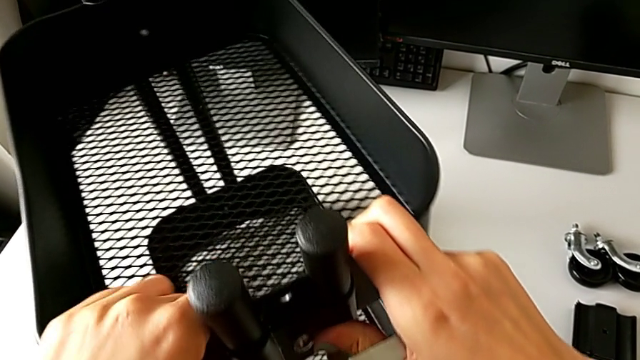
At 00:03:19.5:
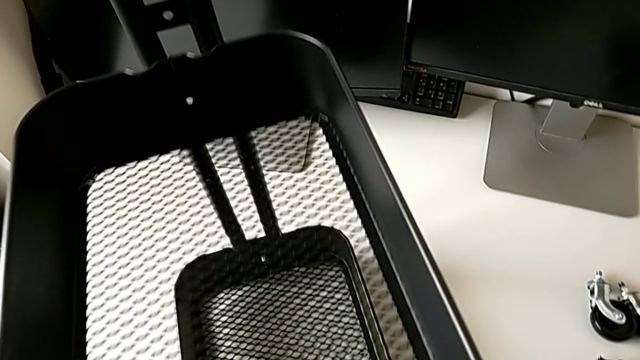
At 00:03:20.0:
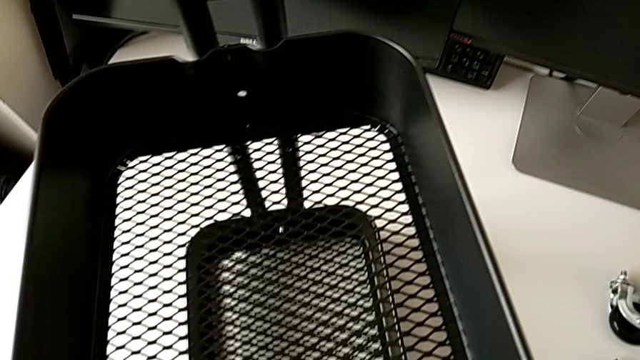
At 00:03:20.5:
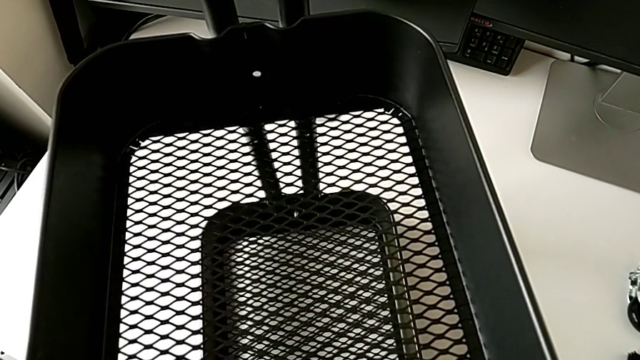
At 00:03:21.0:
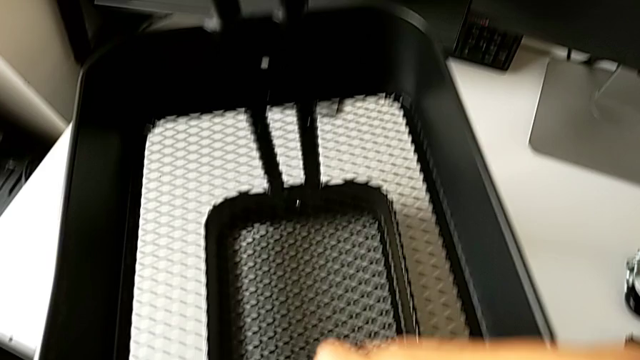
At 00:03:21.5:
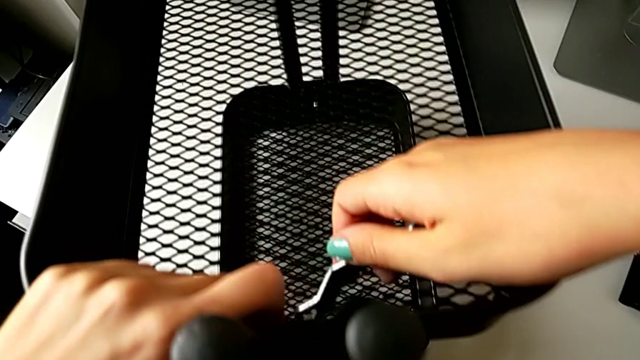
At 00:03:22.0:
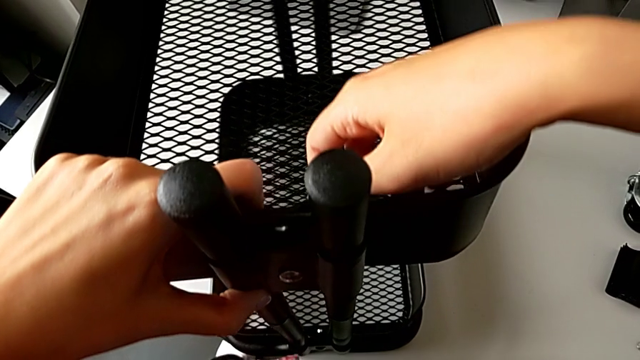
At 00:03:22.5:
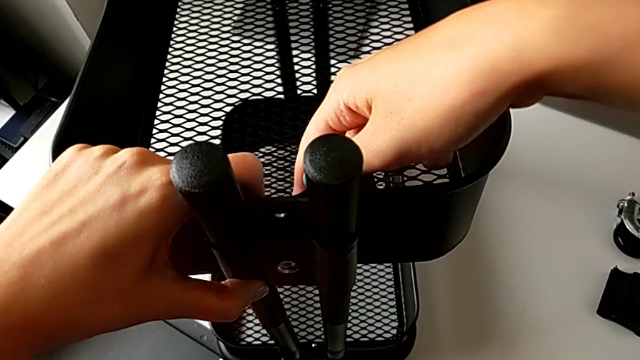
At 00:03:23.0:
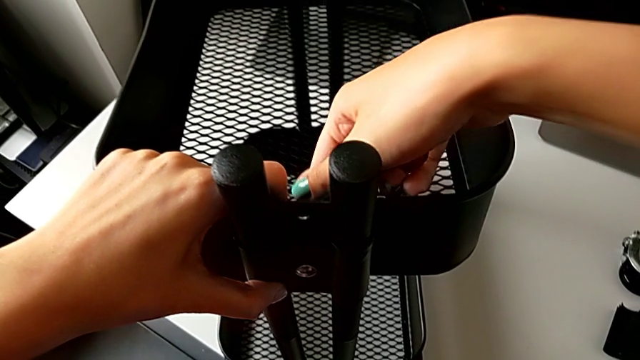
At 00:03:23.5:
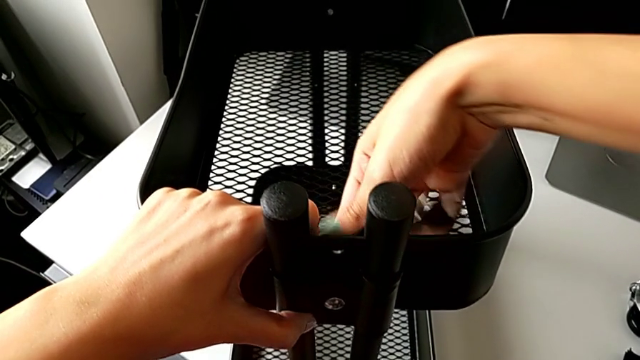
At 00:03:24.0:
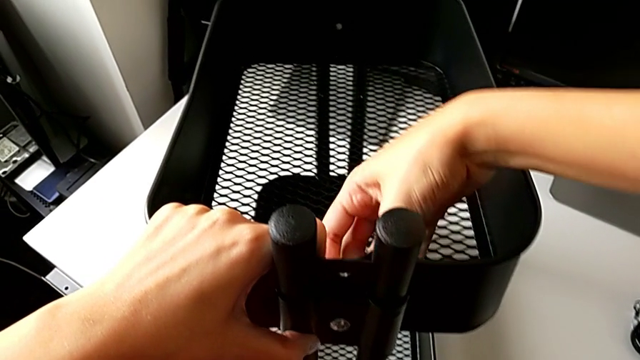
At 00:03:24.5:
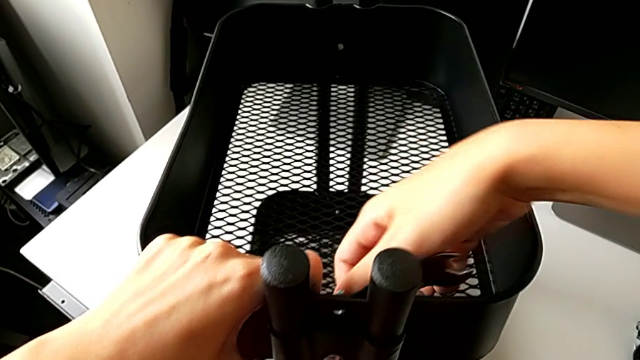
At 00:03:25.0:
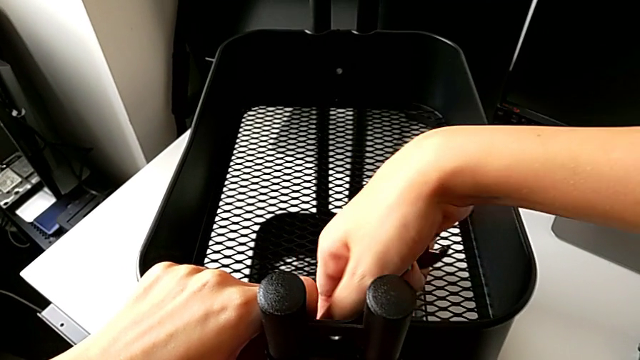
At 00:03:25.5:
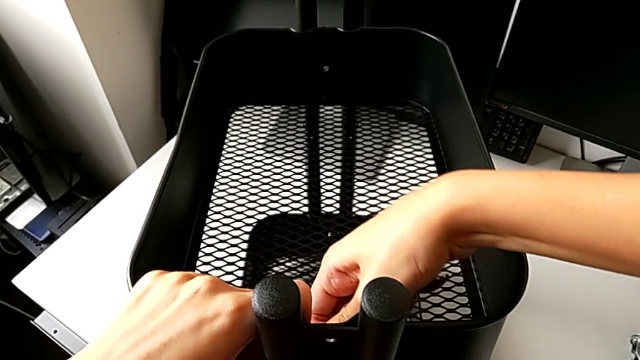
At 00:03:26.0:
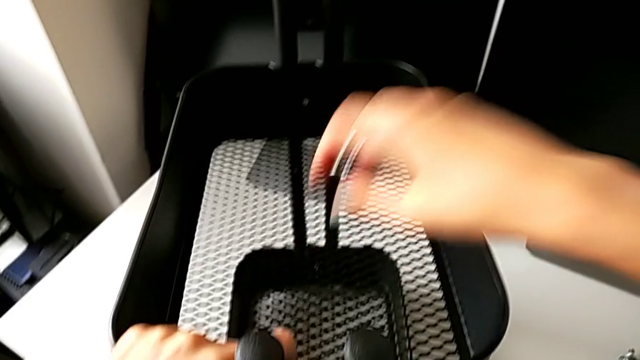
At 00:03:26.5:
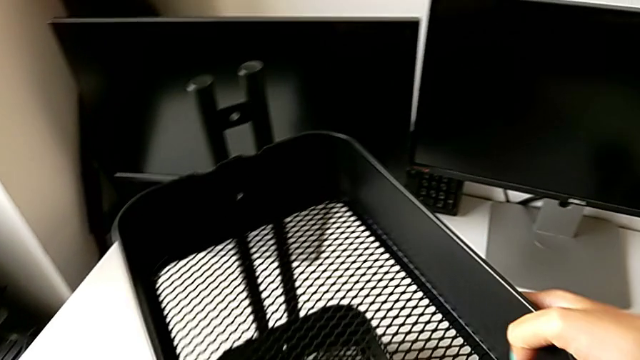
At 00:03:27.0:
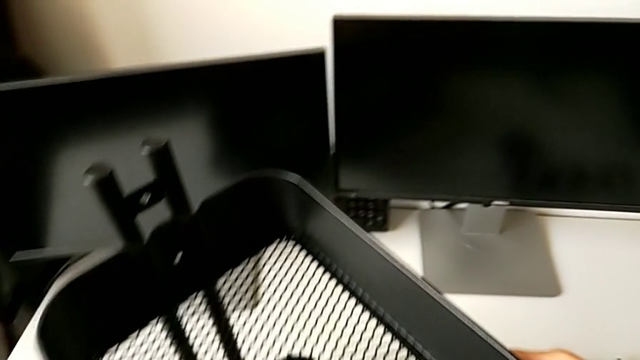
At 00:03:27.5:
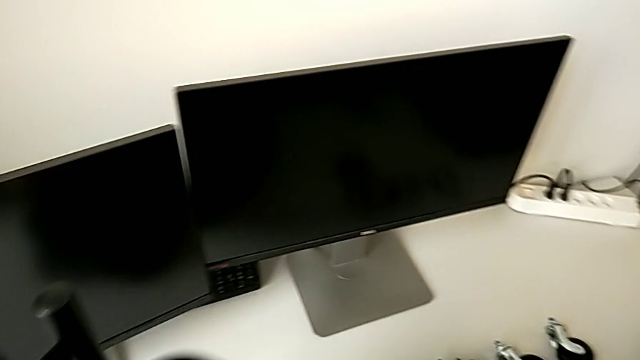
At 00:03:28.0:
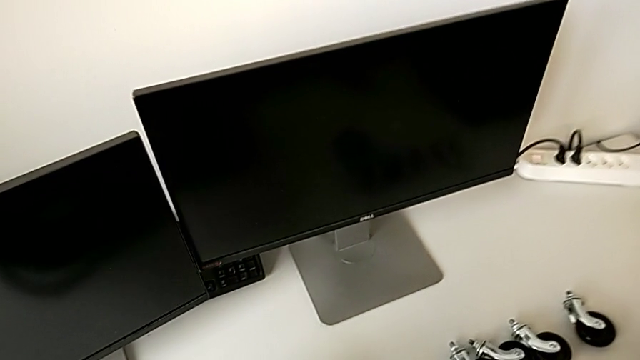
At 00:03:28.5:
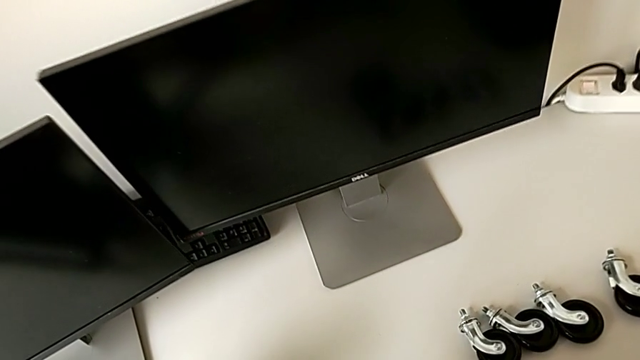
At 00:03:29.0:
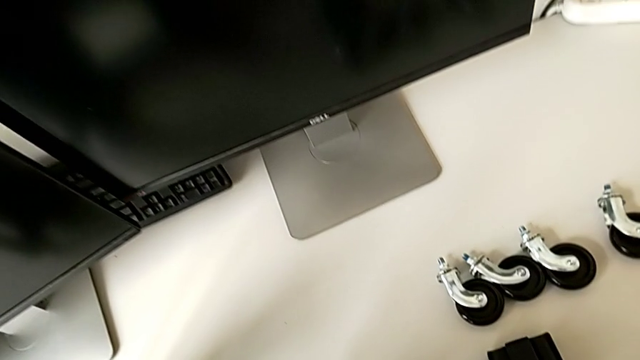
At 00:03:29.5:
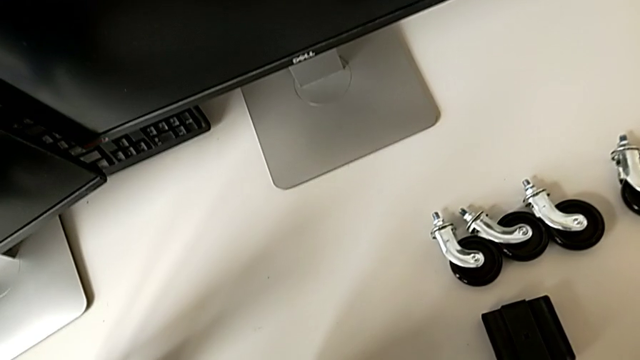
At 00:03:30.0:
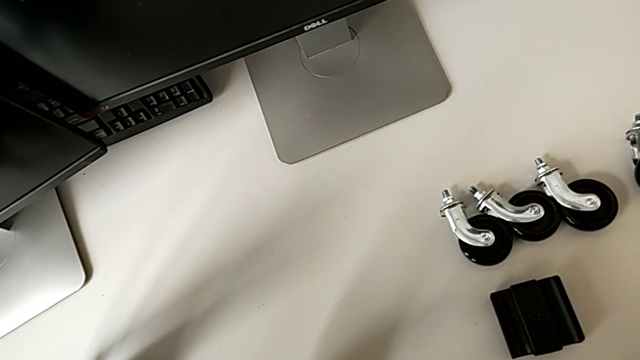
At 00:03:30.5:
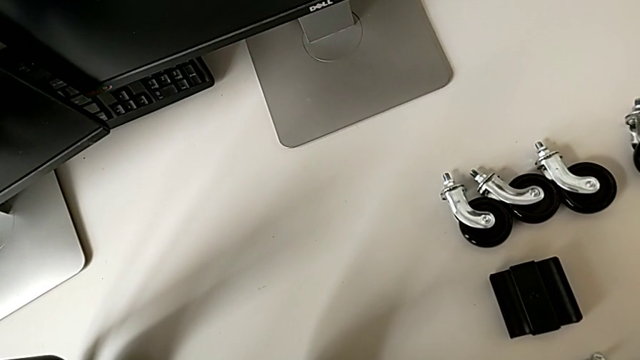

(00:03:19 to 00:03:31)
The camera wearer is disassembling the tray in the middle. They keep inserting the hexagonal wrench and unscrew the fourth bolt.

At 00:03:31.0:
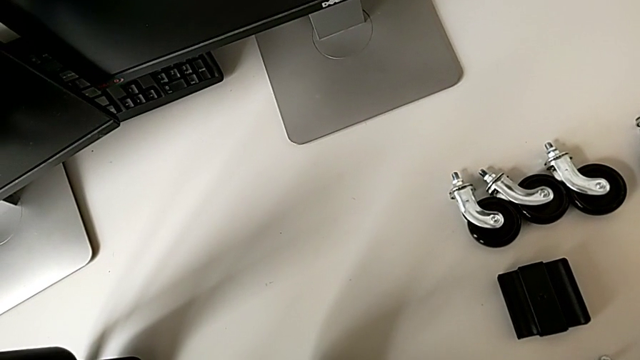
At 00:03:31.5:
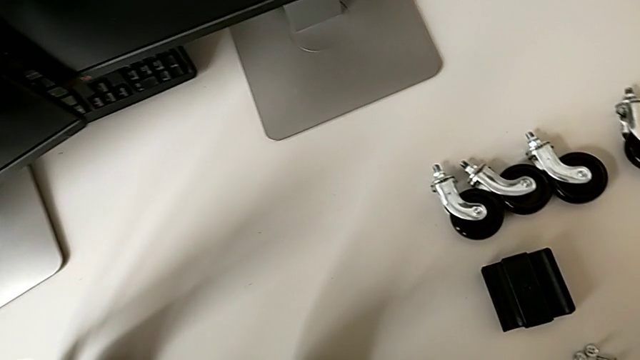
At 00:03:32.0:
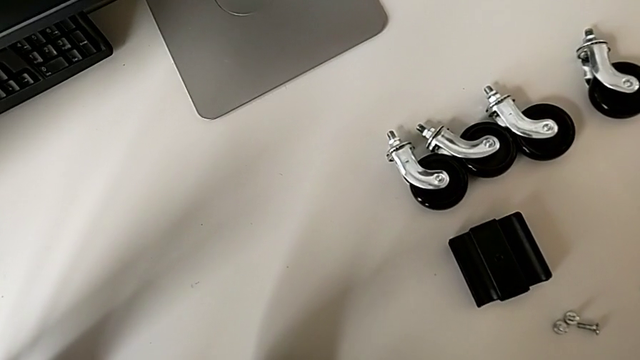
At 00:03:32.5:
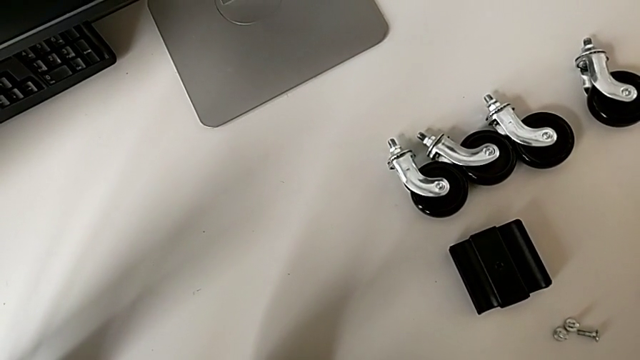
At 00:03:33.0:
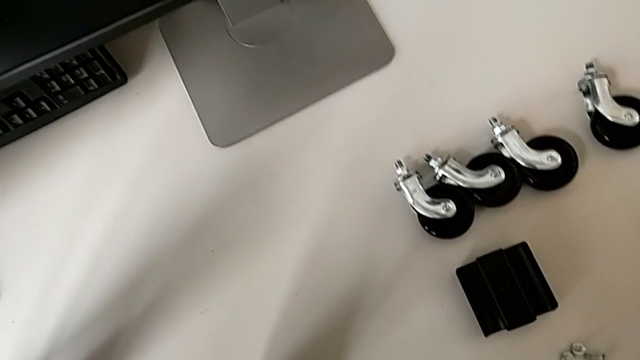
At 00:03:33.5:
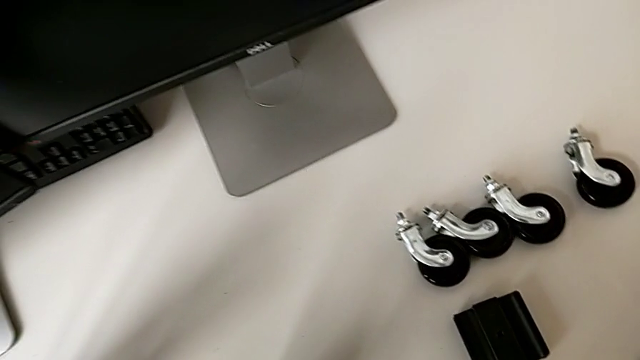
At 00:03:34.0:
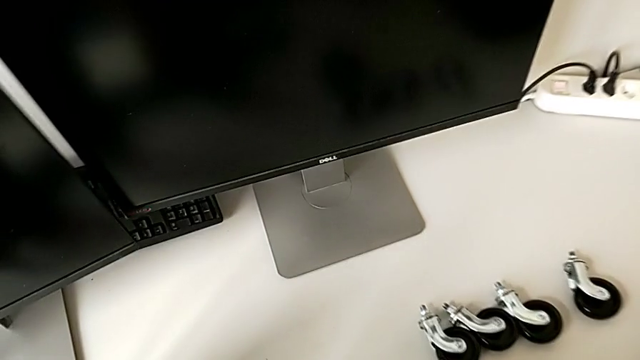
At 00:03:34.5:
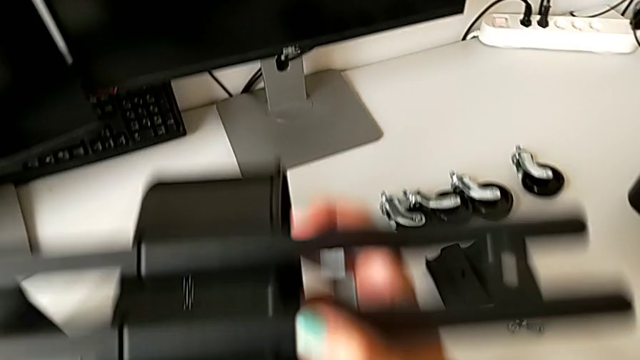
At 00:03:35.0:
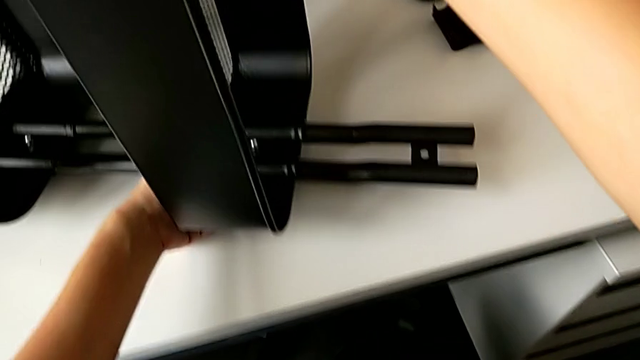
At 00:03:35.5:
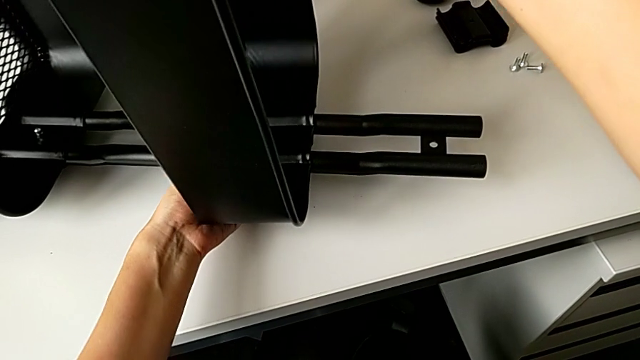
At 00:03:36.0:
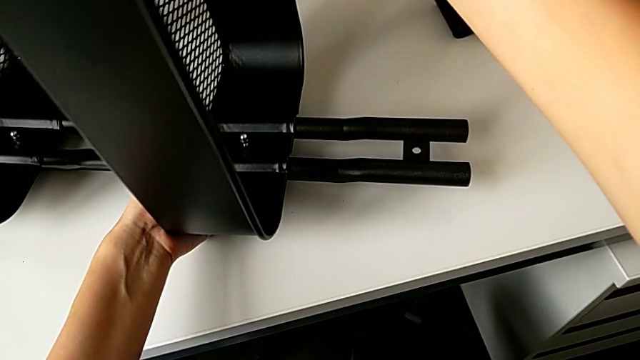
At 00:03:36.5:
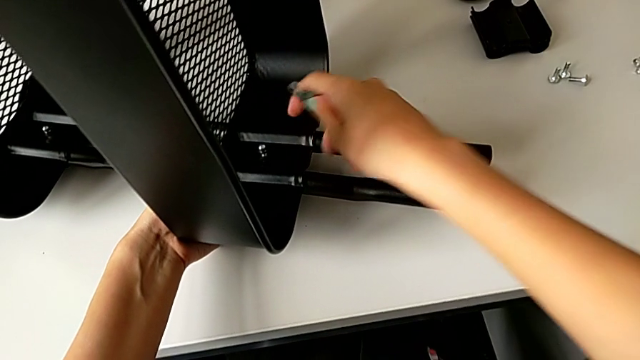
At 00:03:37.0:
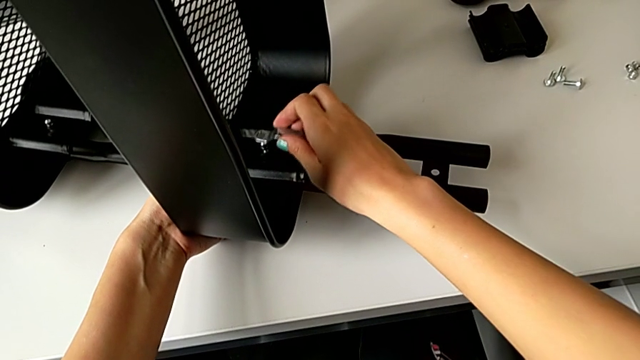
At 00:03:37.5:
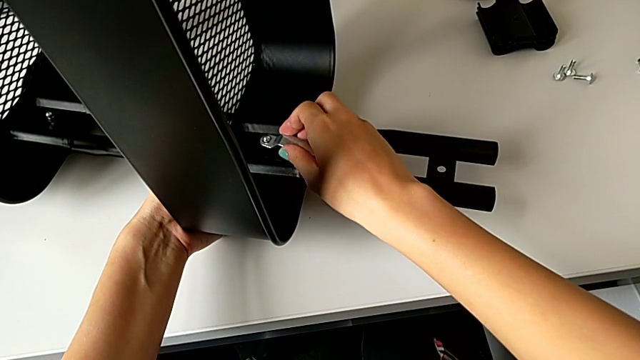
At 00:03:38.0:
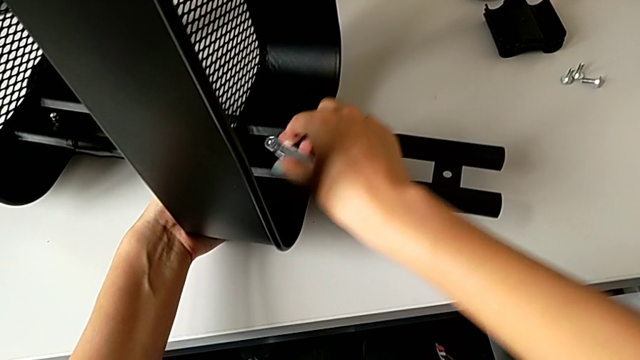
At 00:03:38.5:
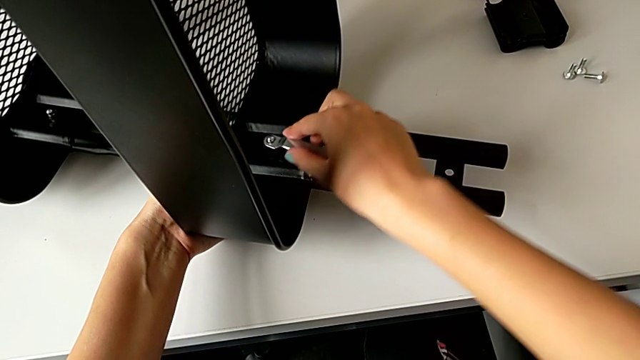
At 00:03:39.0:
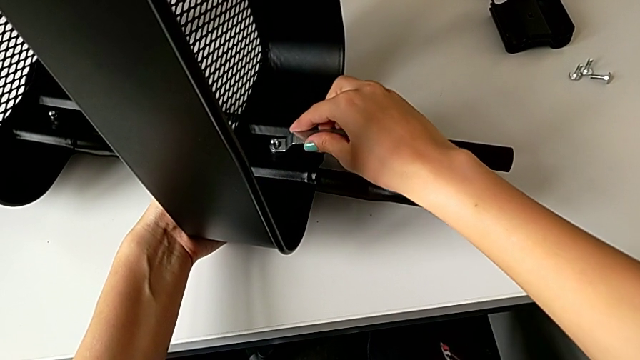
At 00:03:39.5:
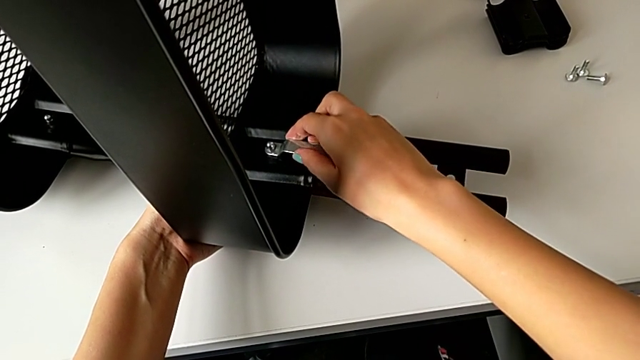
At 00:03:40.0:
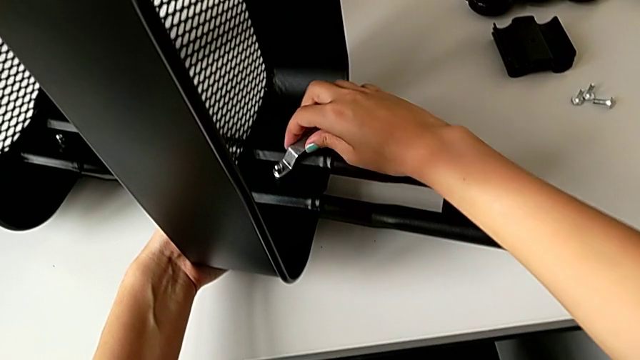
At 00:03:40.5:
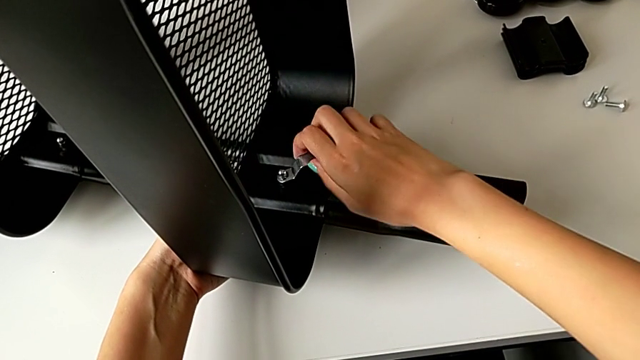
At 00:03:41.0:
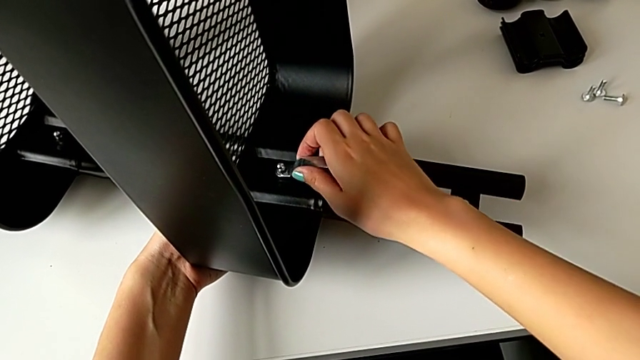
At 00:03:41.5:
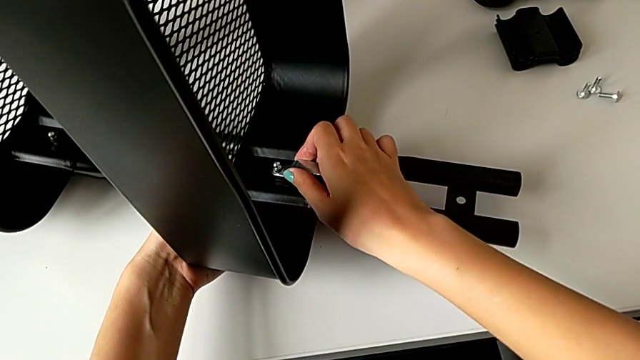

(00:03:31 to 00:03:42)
The camera wearer is disassembling the tray in the middle. They insert the hexagonal wrench and begin to unscrew the fourth hex nut.
